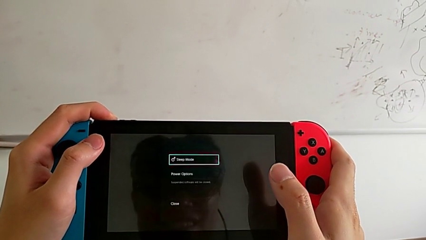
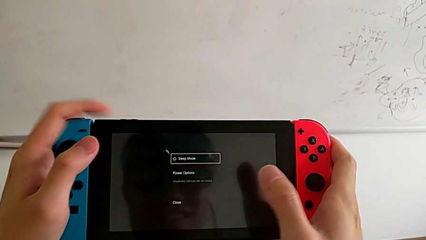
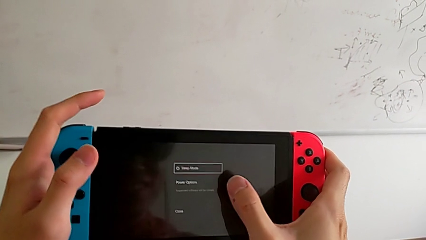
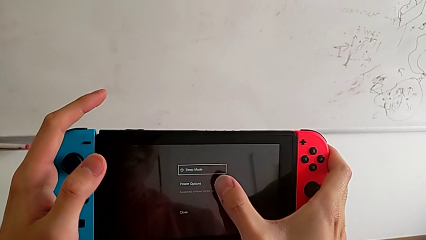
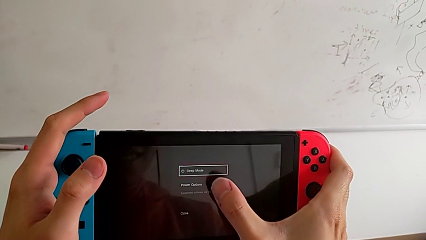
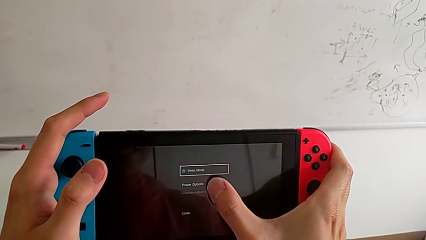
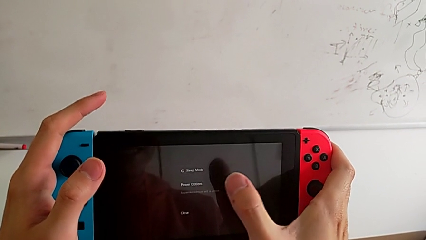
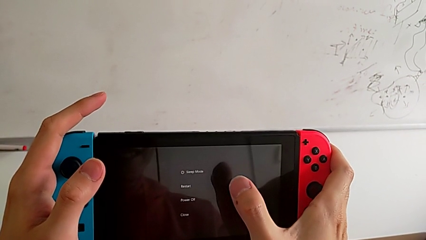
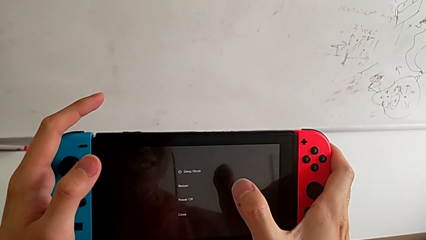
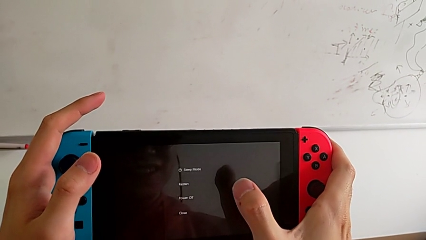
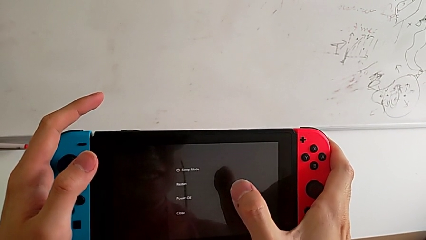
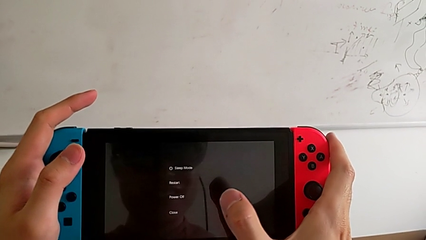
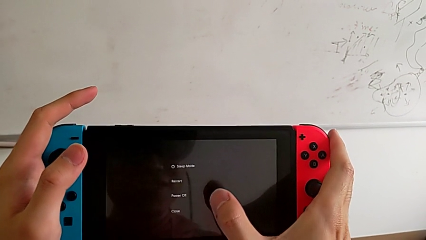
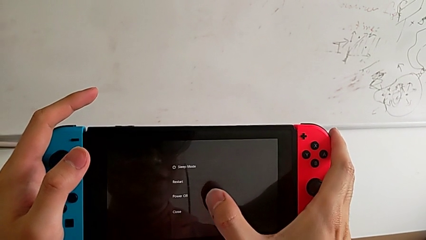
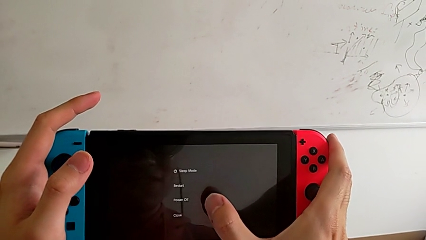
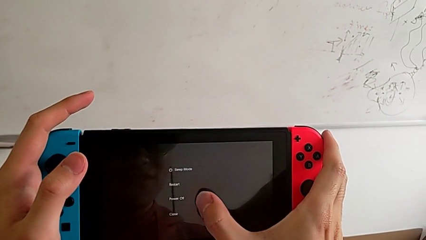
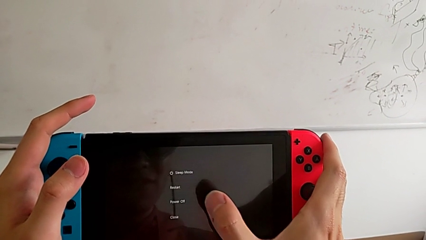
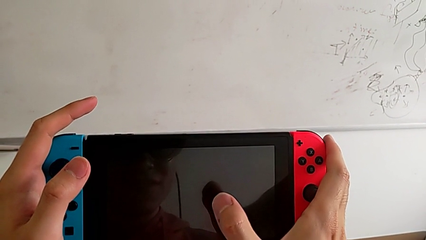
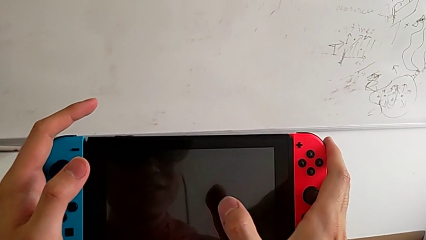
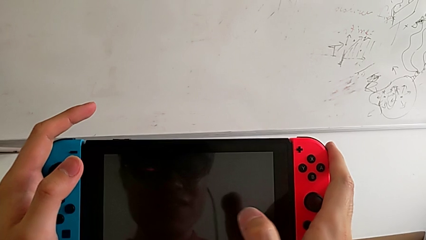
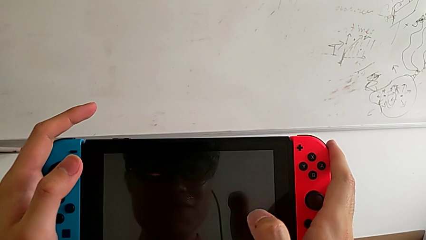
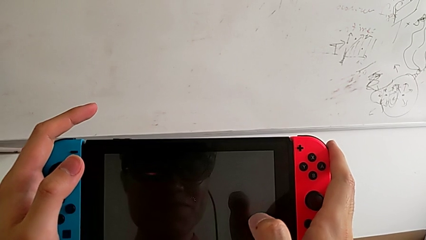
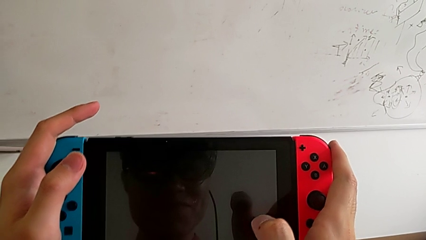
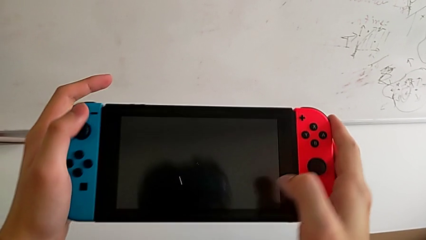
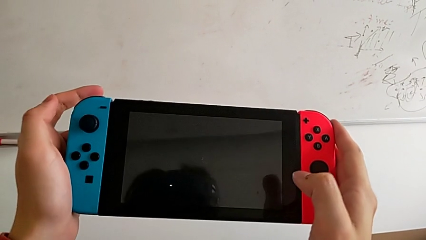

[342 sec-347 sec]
The camera wearer is turning off the Nintendo Switch. They turn off the rectangular Nintendo Switch.
